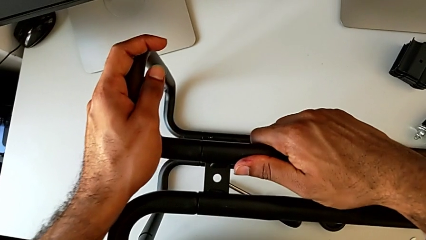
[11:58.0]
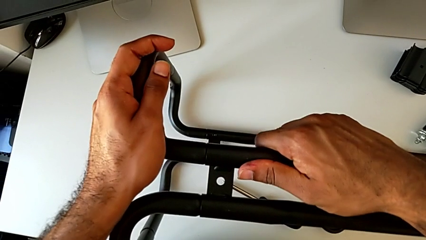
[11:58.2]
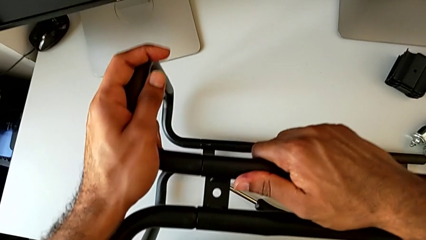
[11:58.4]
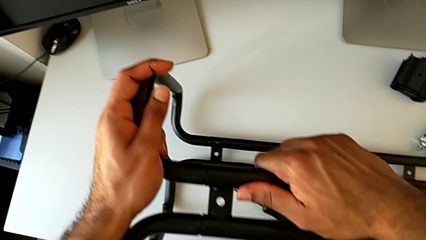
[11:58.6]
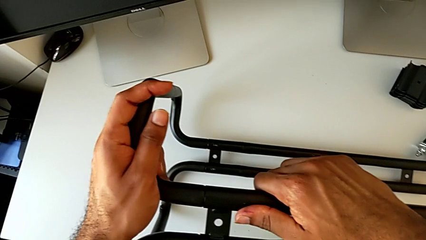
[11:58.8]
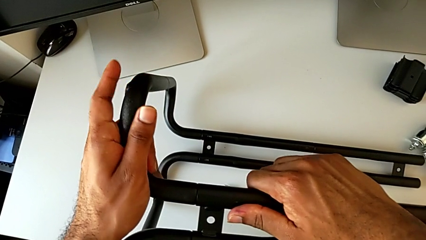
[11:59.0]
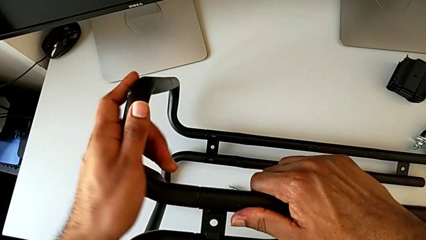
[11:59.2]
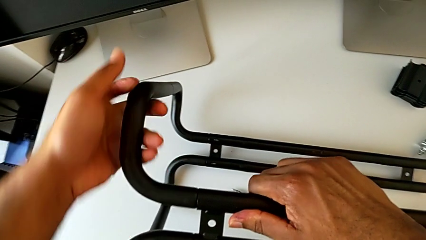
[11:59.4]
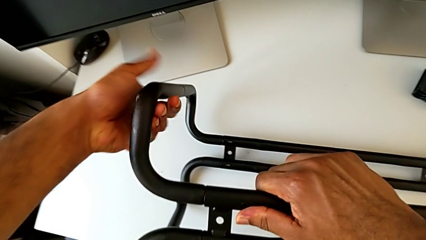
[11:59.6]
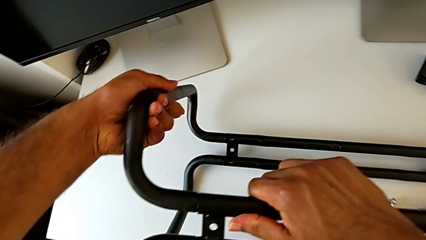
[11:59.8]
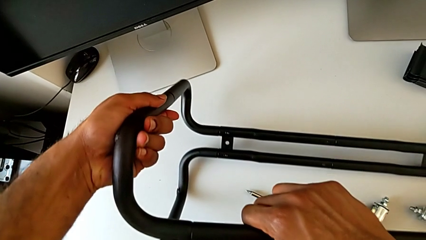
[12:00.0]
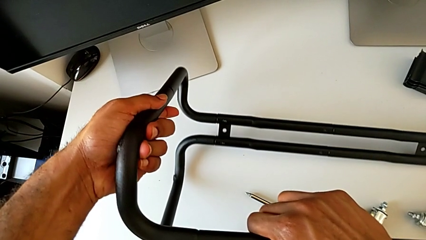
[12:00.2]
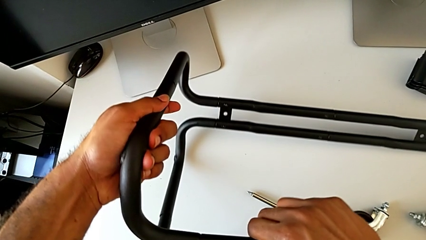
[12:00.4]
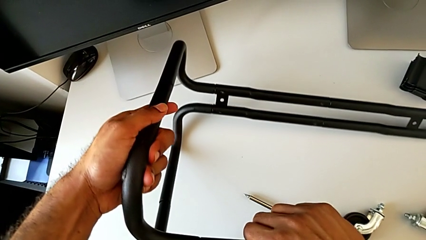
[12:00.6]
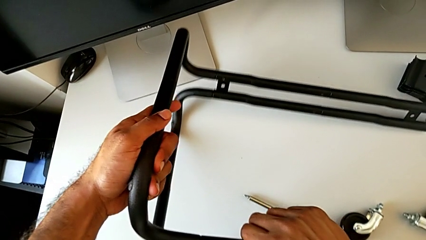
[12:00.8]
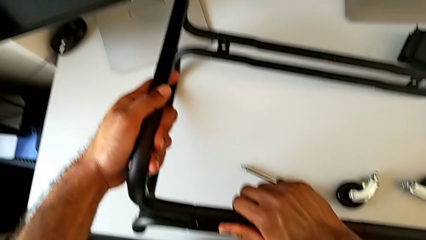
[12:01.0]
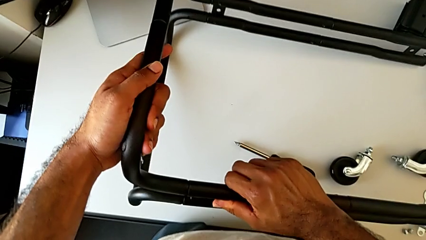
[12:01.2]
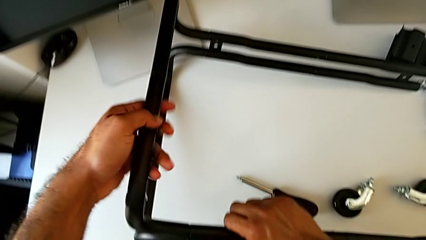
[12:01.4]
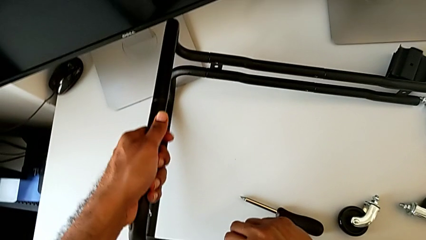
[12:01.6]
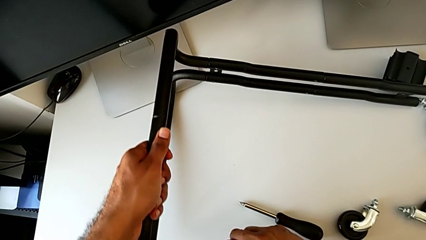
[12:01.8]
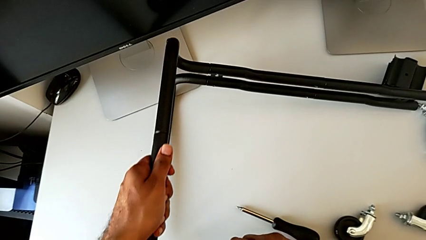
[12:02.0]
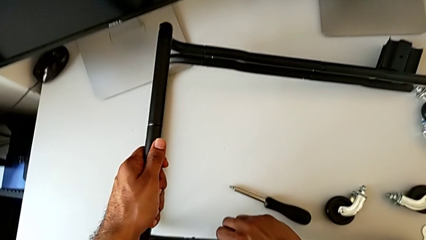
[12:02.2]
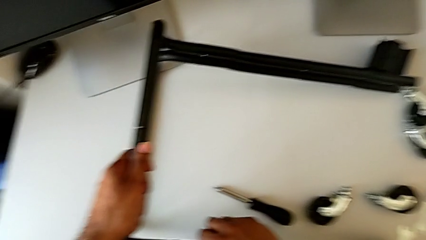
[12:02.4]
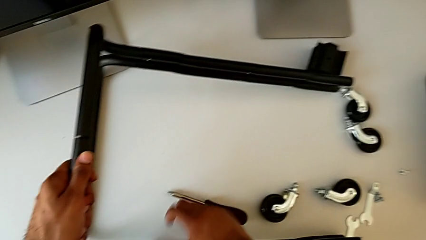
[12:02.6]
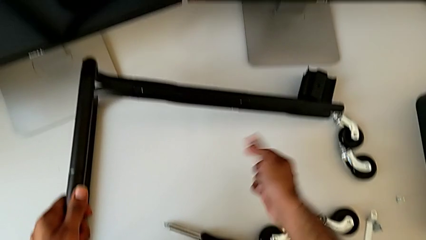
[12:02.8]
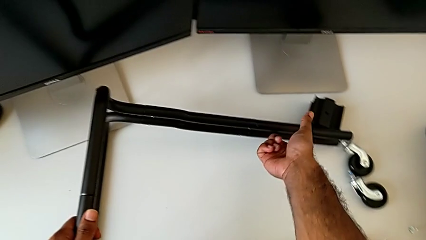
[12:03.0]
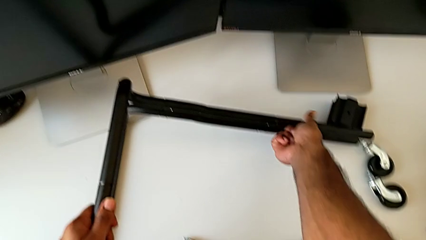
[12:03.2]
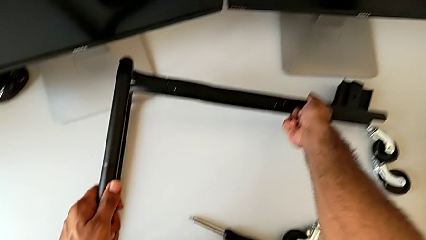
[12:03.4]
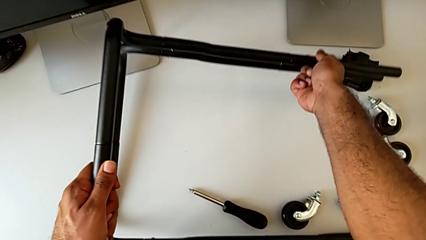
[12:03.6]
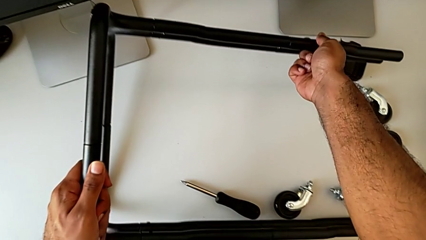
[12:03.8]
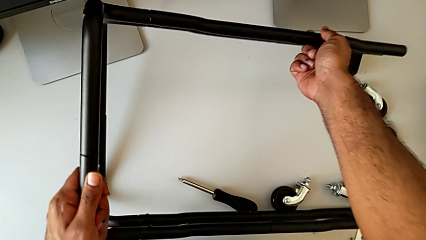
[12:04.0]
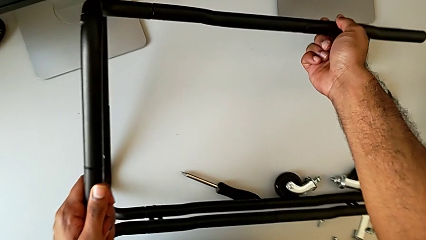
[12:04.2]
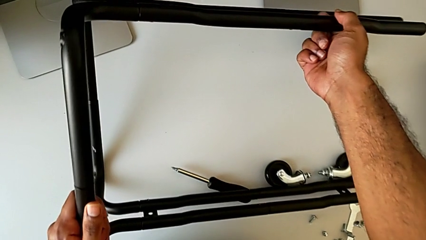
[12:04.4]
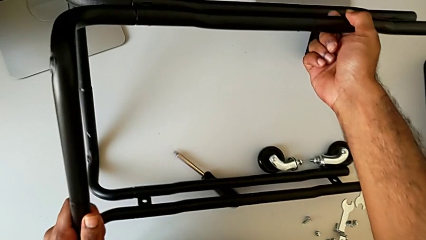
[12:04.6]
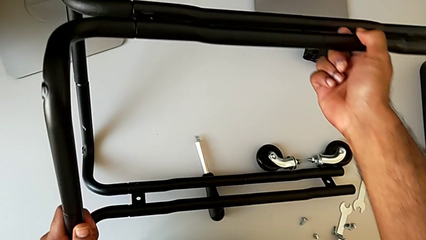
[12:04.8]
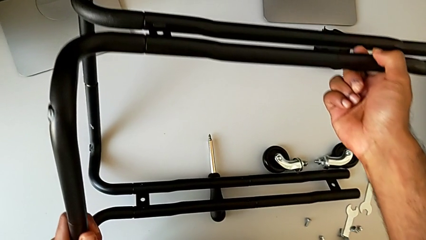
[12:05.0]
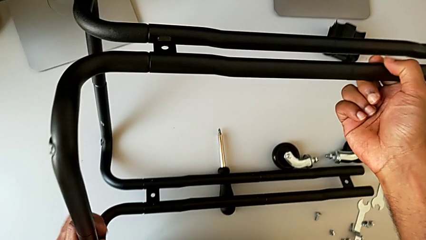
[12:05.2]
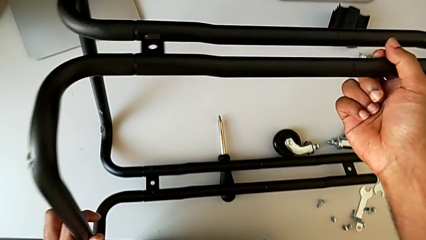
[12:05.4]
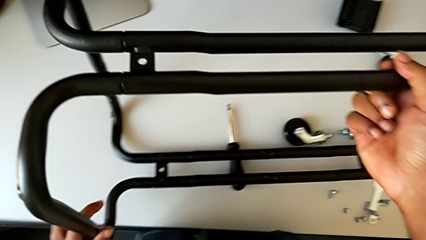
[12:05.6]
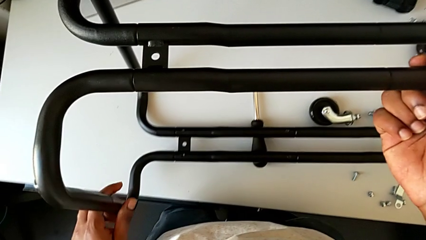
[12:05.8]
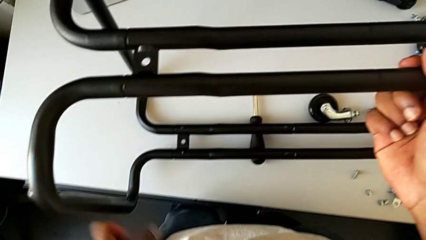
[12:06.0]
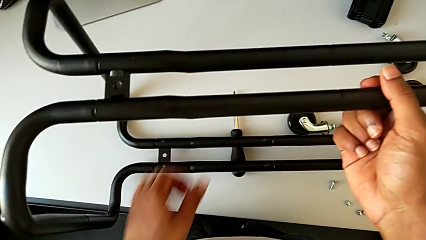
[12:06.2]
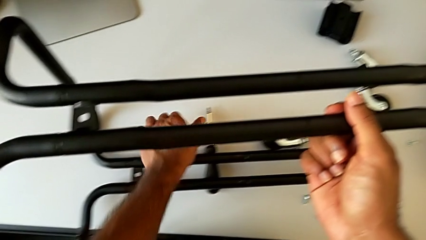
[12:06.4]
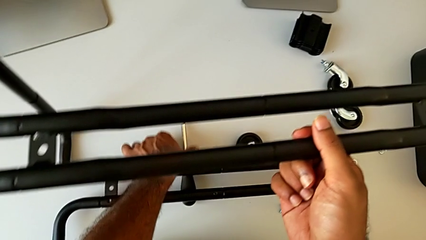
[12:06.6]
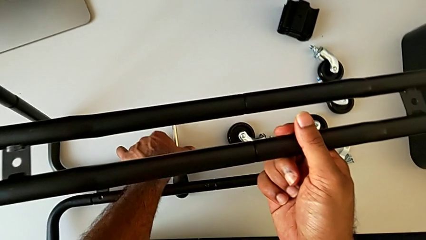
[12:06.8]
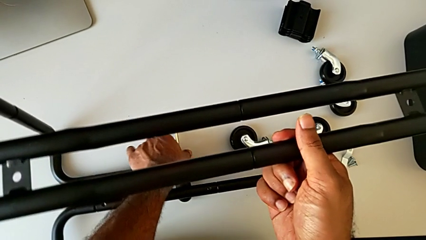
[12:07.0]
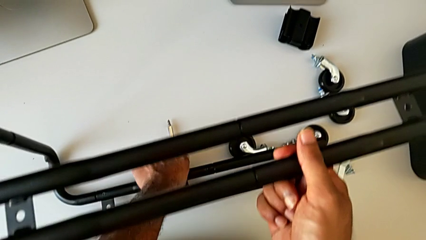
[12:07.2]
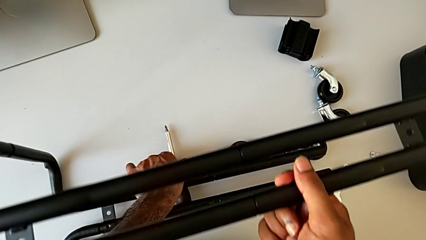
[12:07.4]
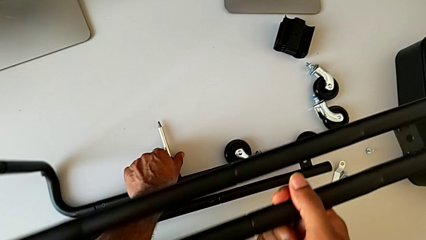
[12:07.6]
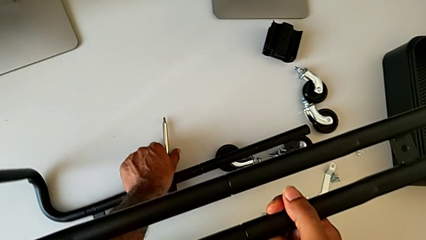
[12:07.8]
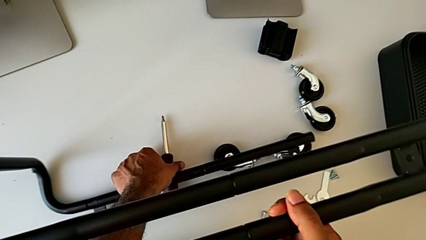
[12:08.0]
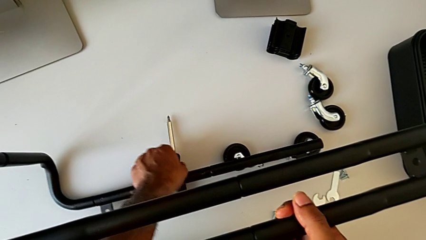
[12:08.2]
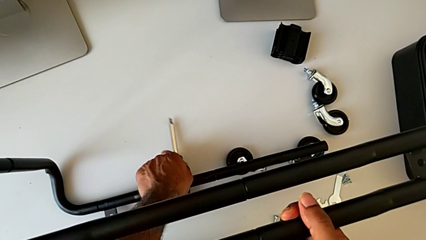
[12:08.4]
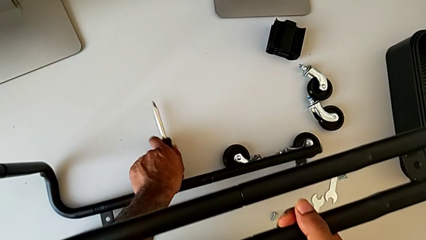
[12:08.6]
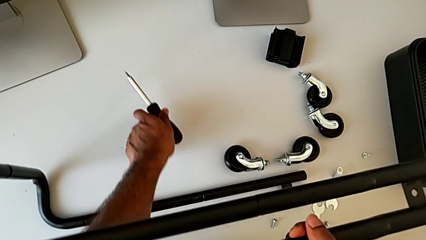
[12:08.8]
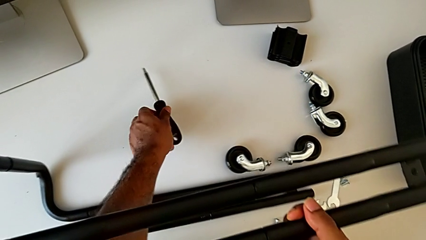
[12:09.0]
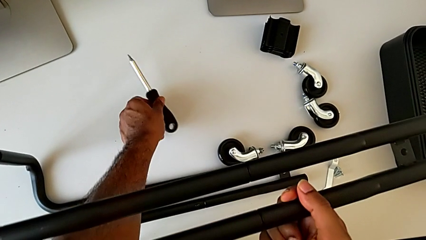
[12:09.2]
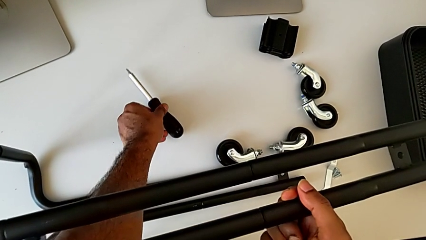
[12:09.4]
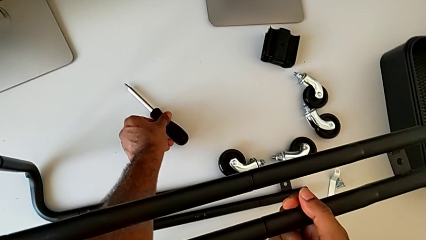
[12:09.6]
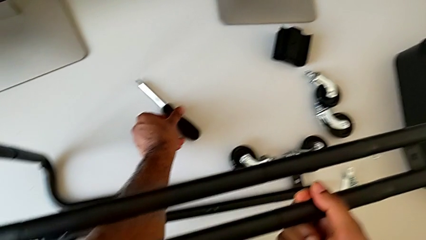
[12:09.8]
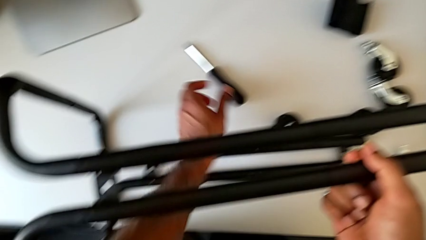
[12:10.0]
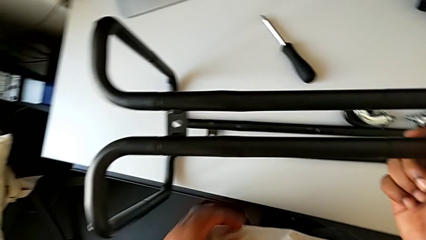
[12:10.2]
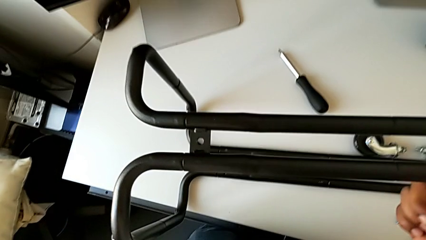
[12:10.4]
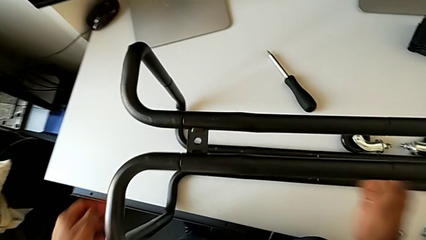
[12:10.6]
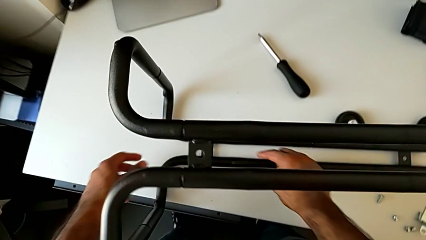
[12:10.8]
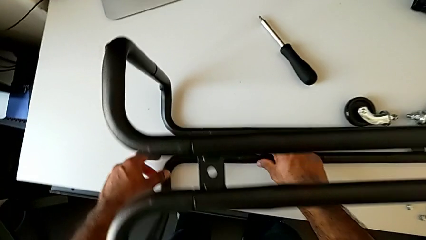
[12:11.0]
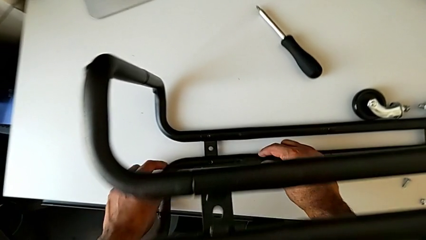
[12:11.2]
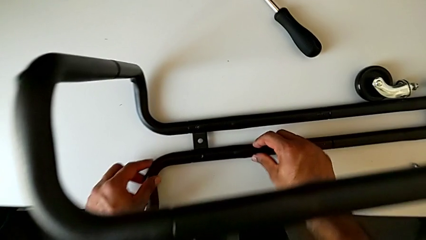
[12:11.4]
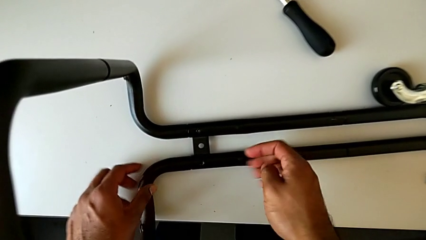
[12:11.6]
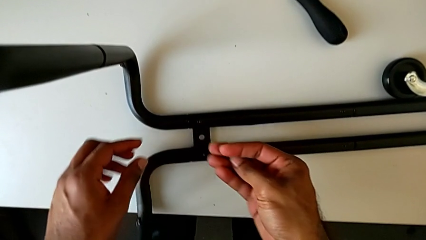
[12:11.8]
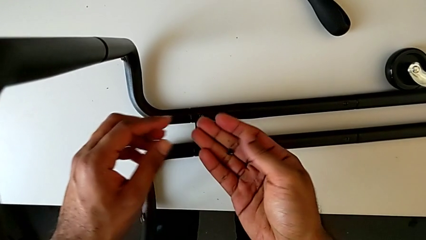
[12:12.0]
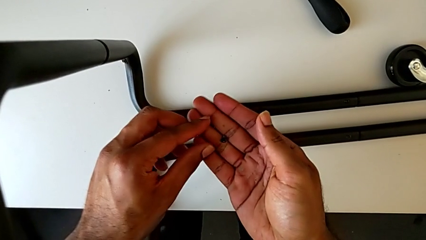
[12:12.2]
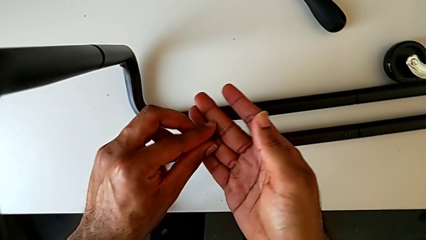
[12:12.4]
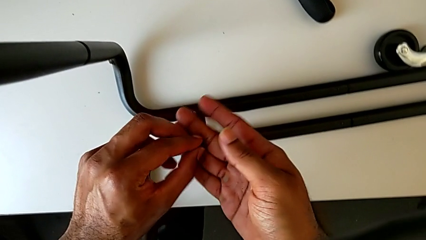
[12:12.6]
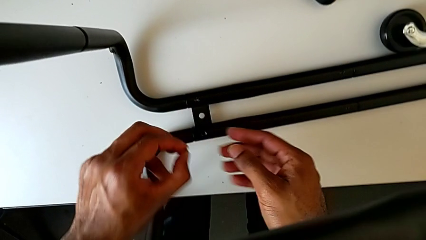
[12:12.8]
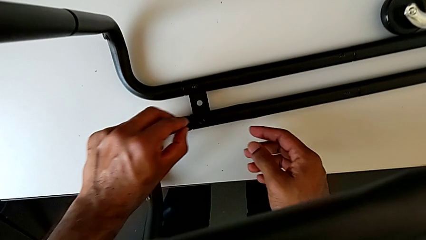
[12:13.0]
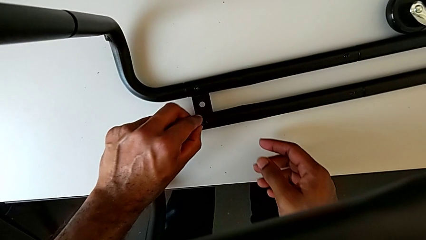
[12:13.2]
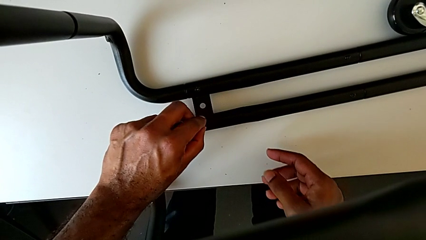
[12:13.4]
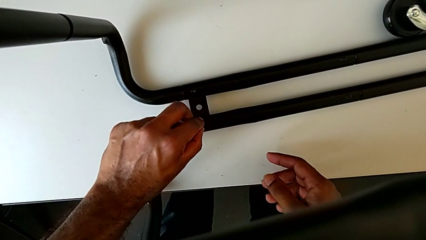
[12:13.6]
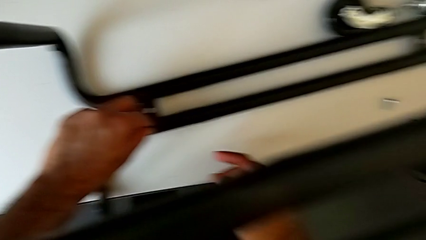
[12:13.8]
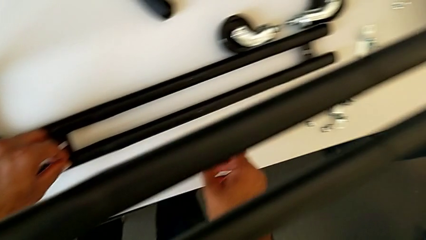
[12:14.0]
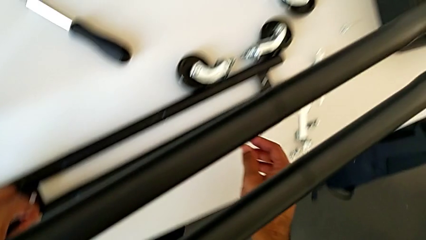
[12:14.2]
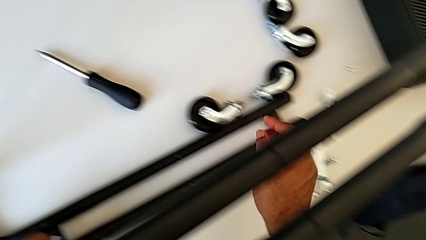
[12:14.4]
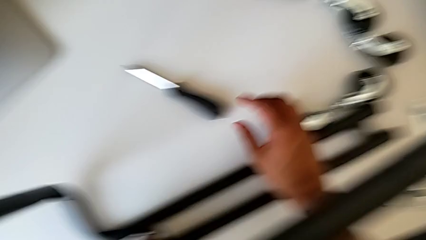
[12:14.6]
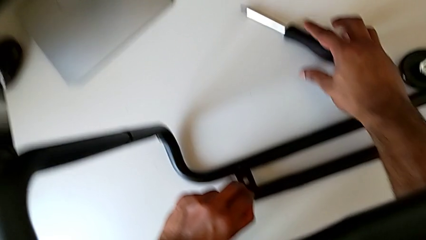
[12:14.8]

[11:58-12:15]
The camera wearer is assembling the base frame with the side bars. They lift the leg and rotate it. They grab the screwdriver, lift it and place it. They approach the second leg, insert the second screw and grab the screwdriver.
